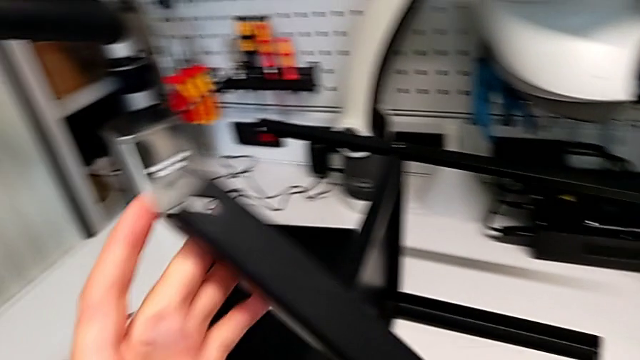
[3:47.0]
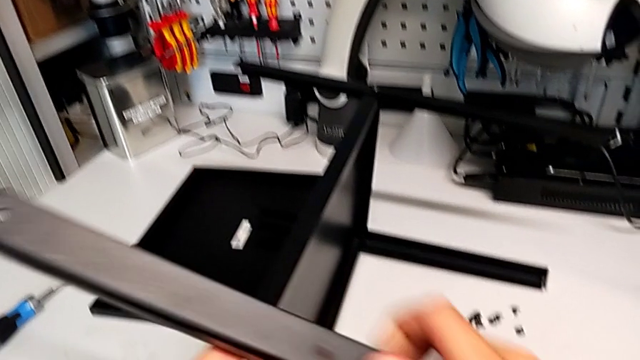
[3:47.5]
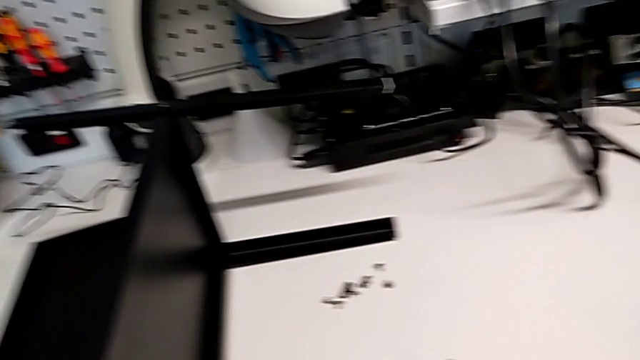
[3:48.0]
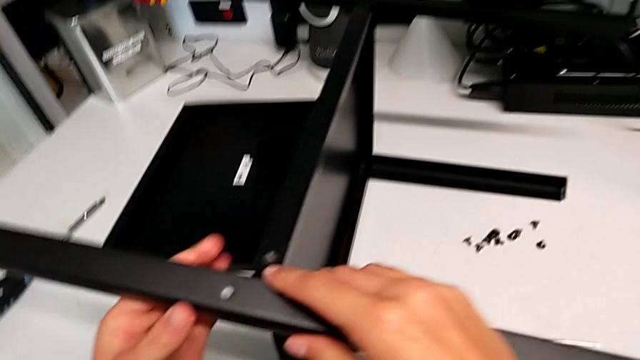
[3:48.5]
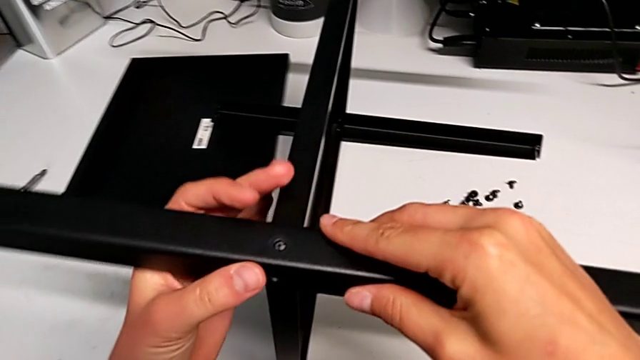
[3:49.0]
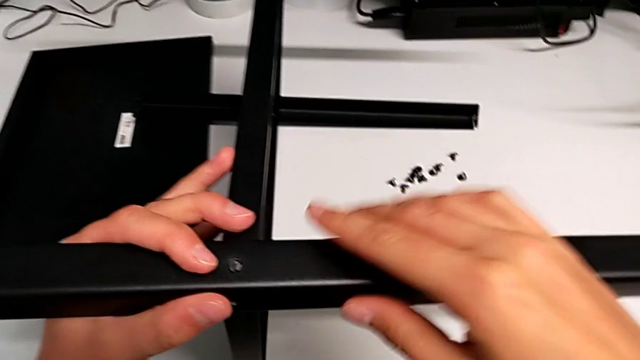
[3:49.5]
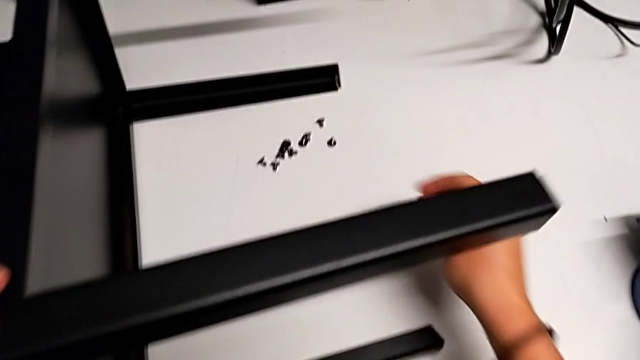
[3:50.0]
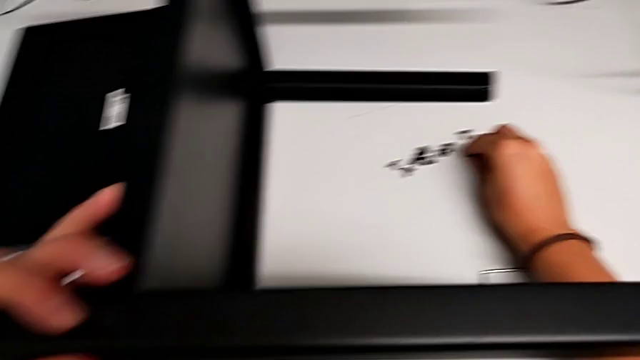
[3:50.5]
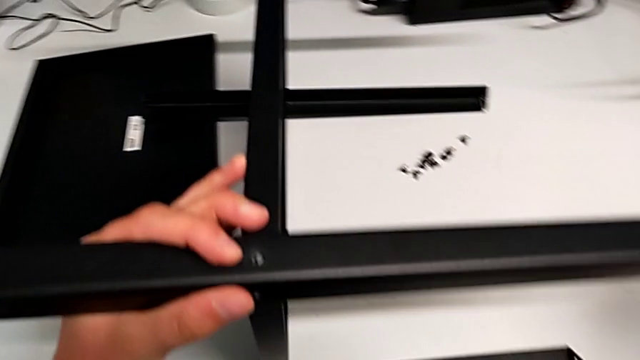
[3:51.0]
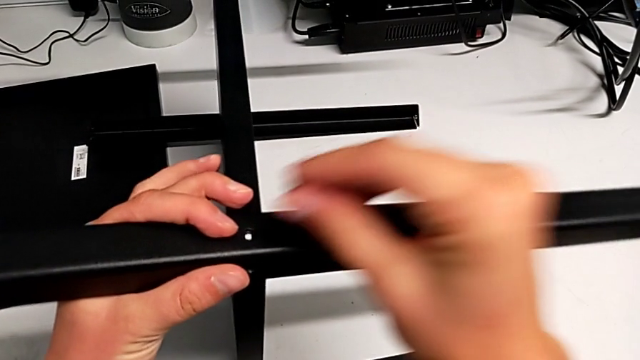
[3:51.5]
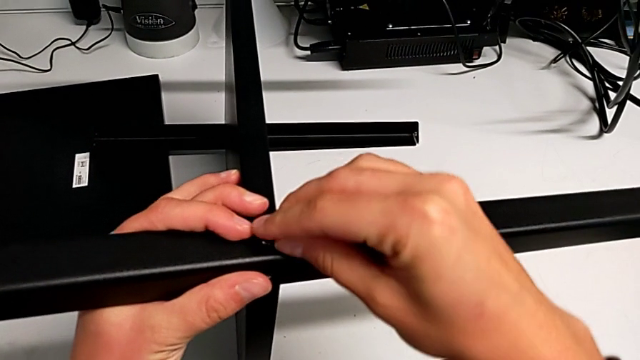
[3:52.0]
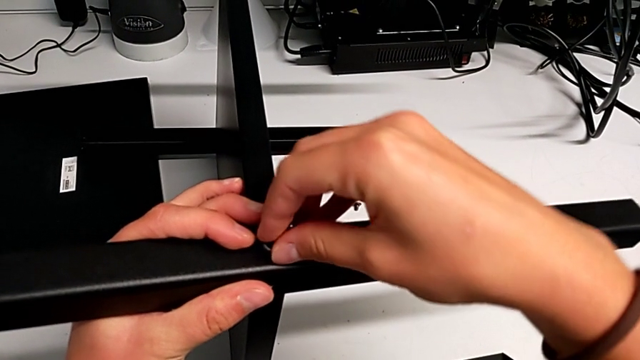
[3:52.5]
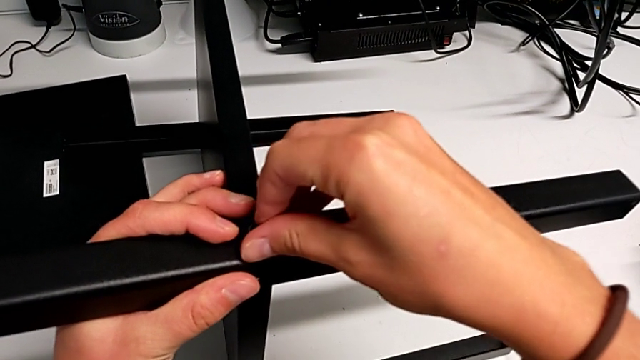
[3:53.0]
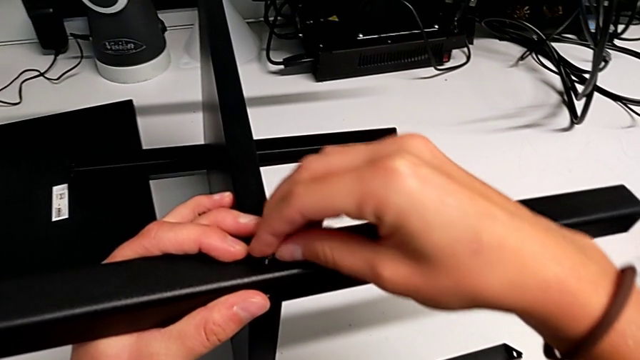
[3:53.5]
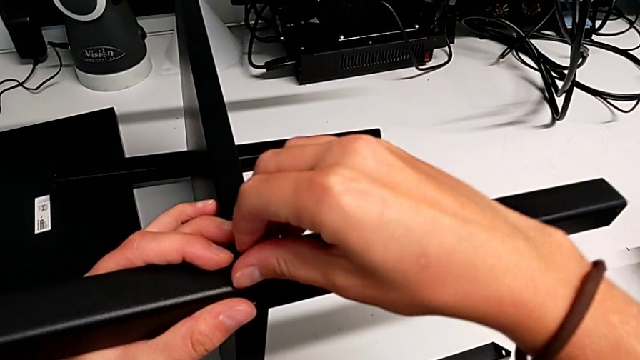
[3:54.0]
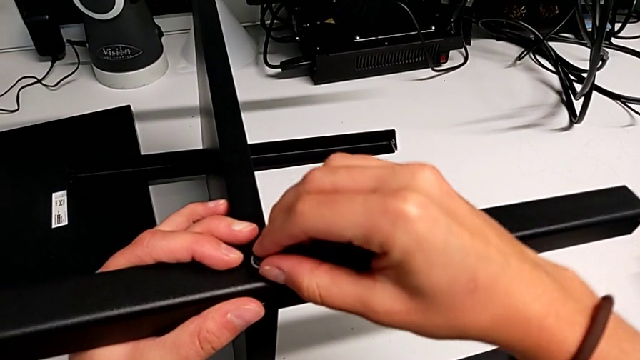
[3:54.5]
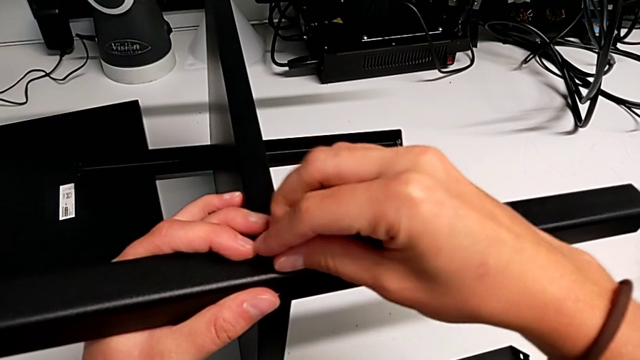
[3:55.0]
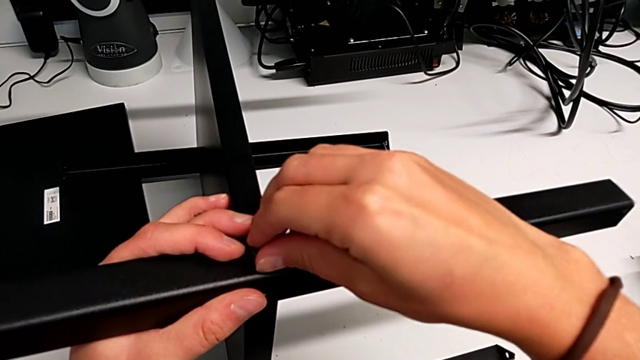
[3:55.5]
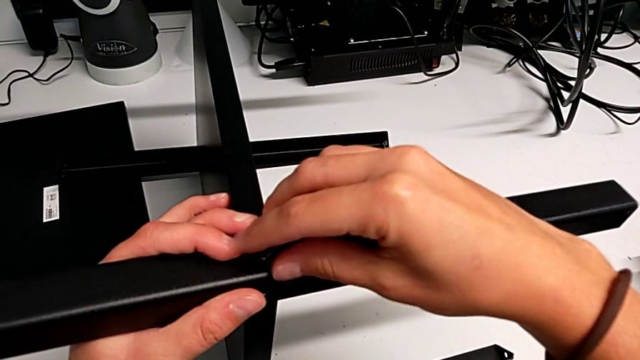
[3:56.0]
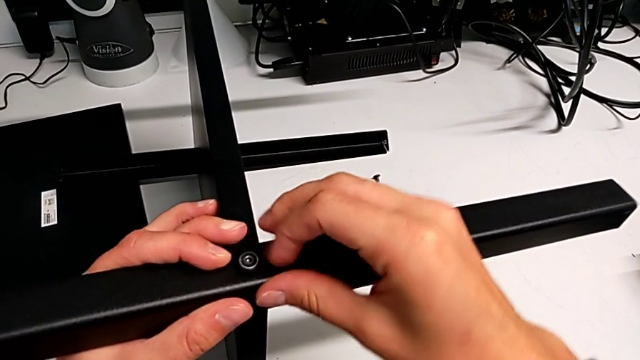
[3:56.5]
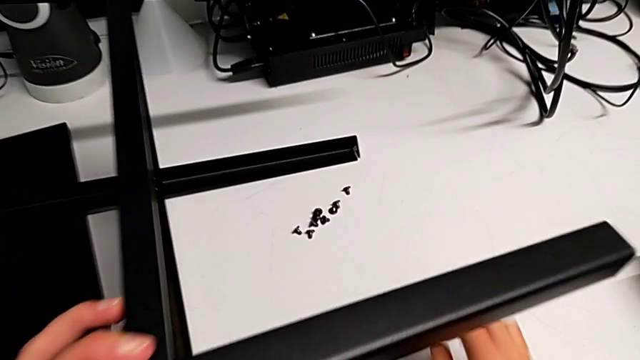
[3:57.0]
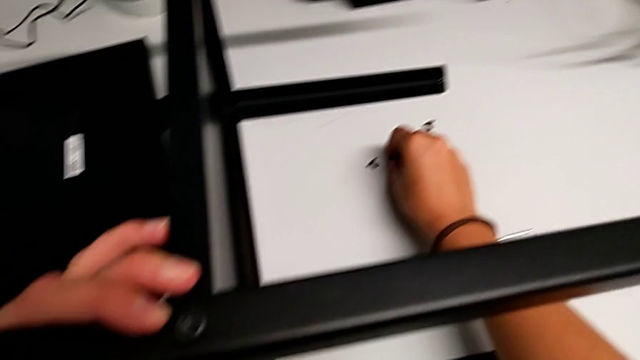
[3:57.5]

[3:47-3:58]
The camera wearer is screwing the fourth leg onto the bottom plate. They align the fourth leg and insert the seventh hex socket head.

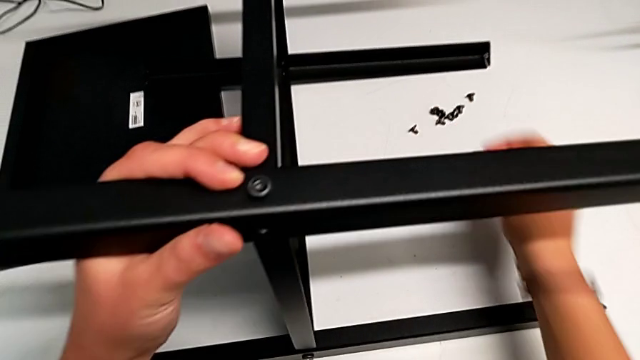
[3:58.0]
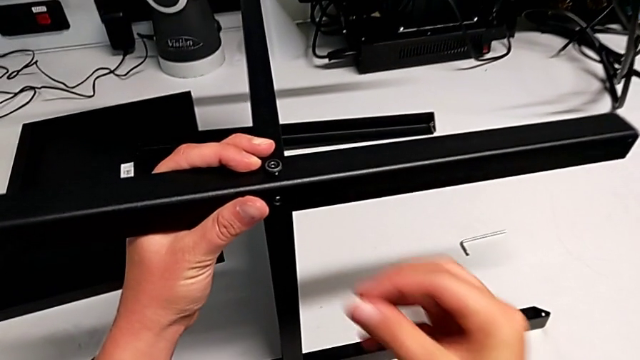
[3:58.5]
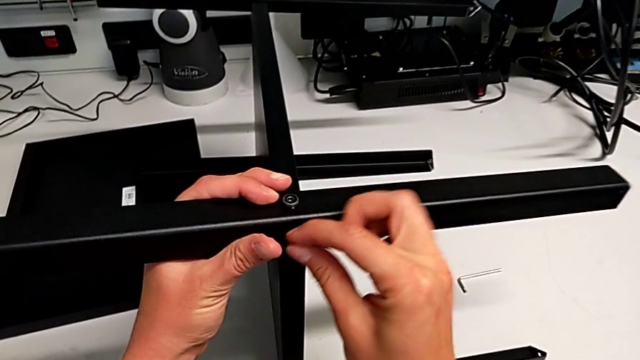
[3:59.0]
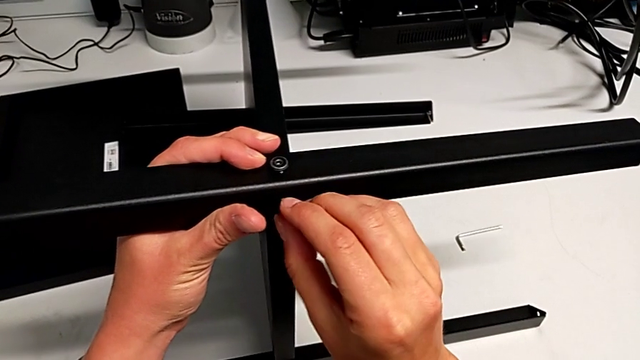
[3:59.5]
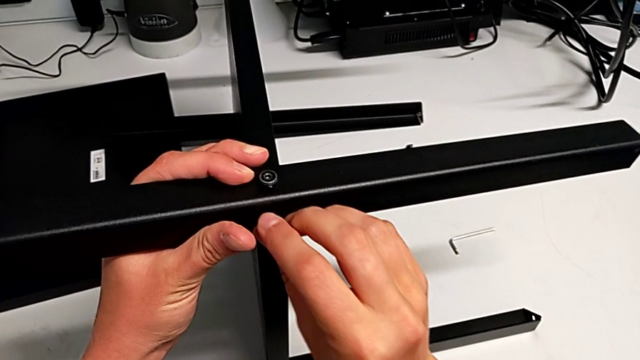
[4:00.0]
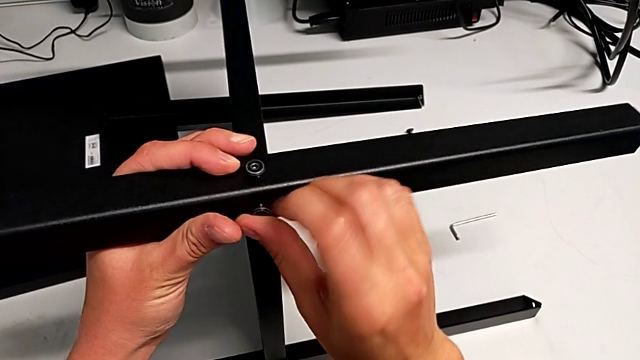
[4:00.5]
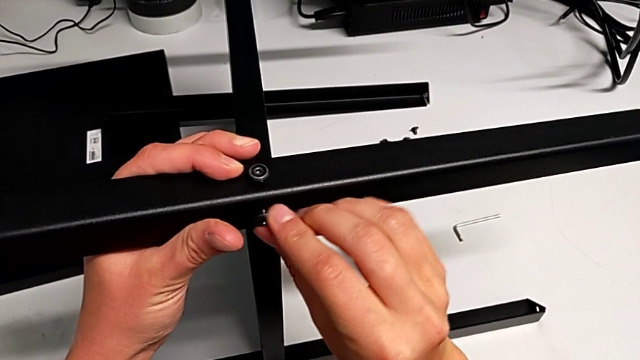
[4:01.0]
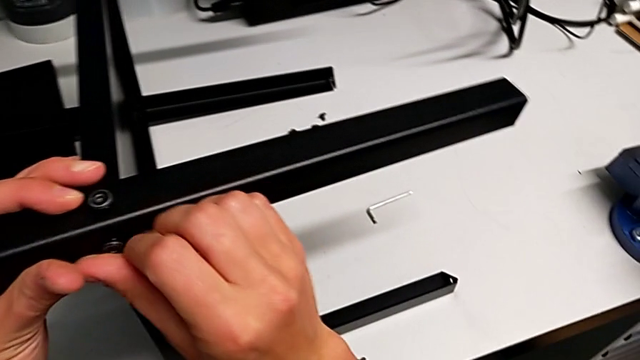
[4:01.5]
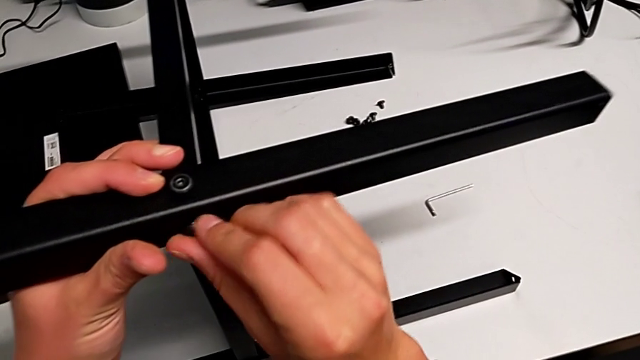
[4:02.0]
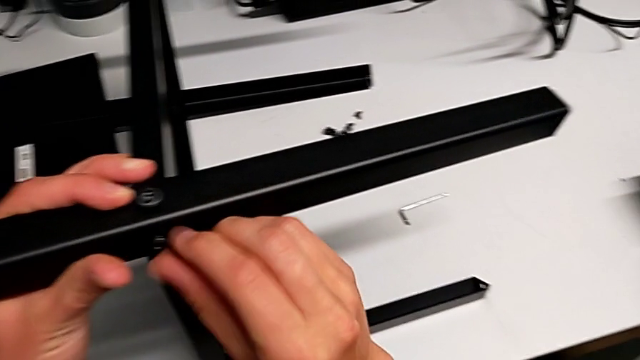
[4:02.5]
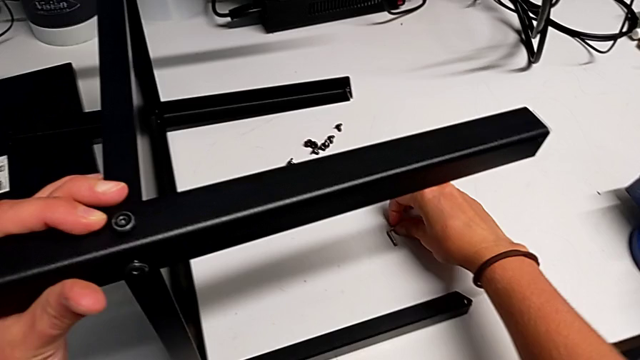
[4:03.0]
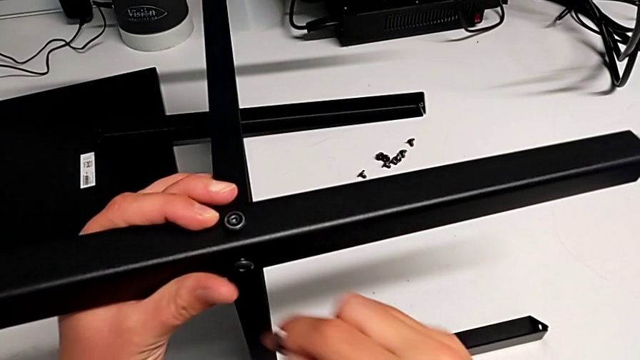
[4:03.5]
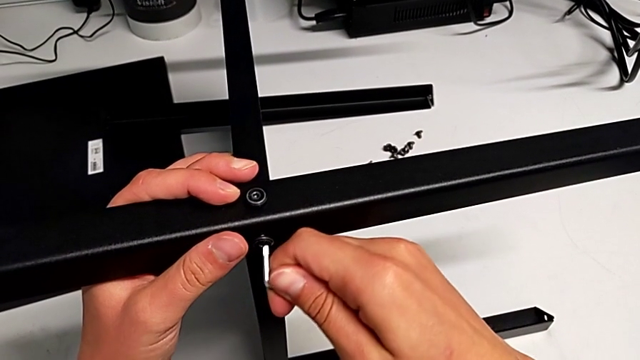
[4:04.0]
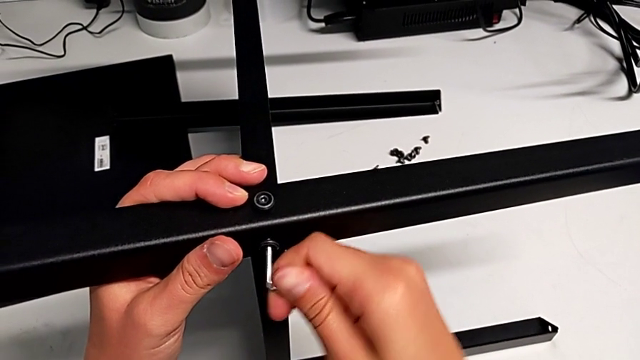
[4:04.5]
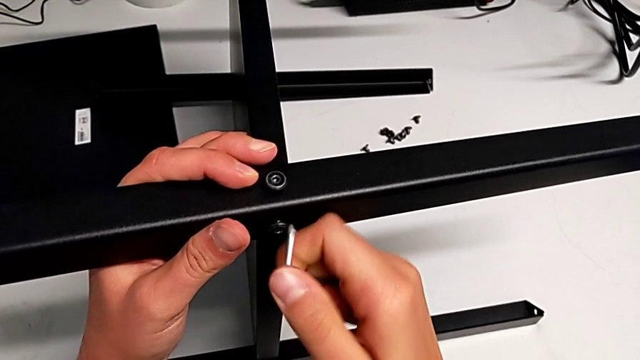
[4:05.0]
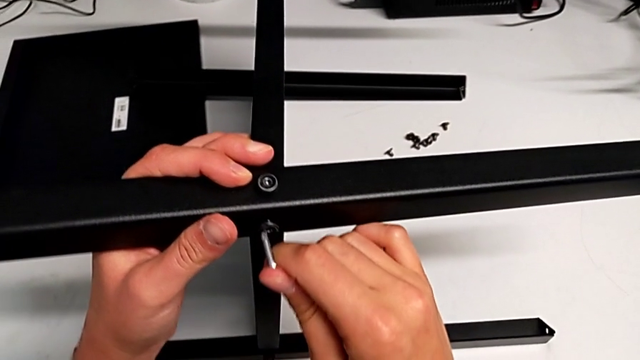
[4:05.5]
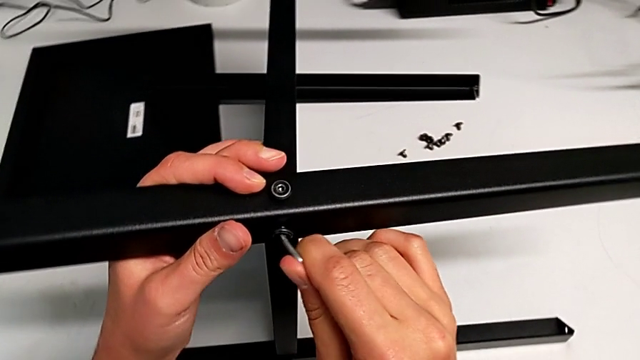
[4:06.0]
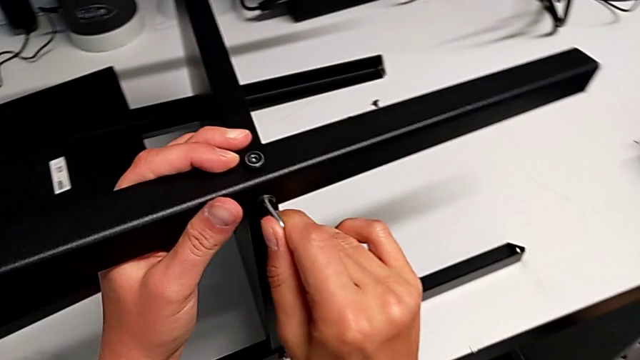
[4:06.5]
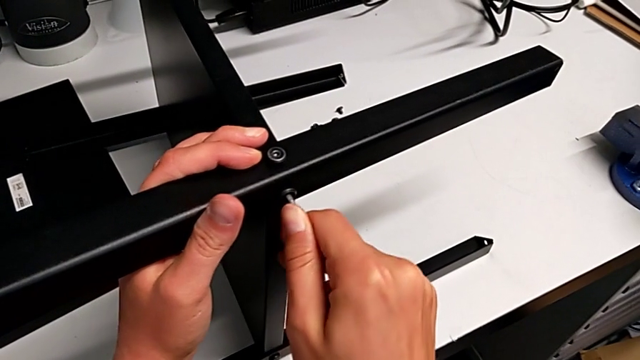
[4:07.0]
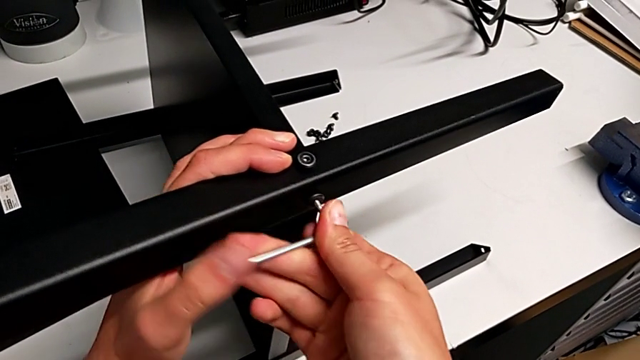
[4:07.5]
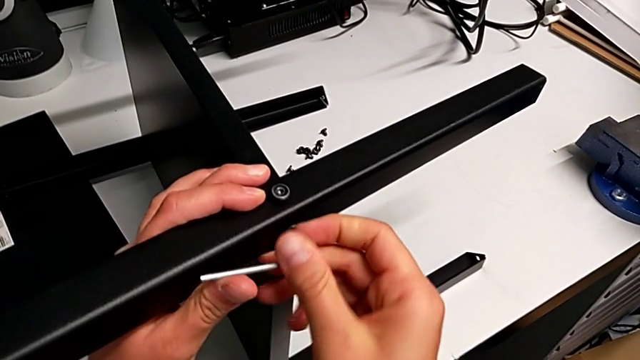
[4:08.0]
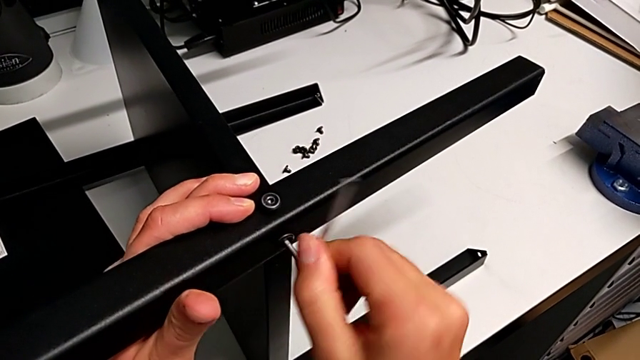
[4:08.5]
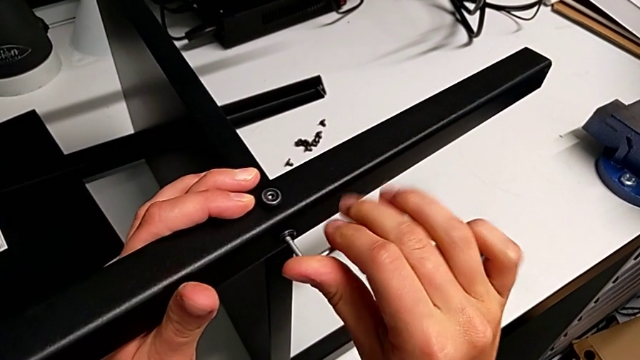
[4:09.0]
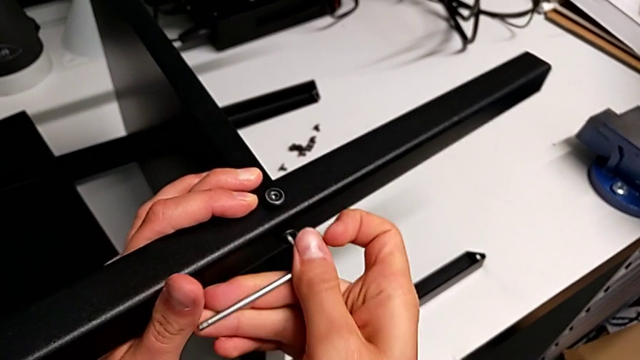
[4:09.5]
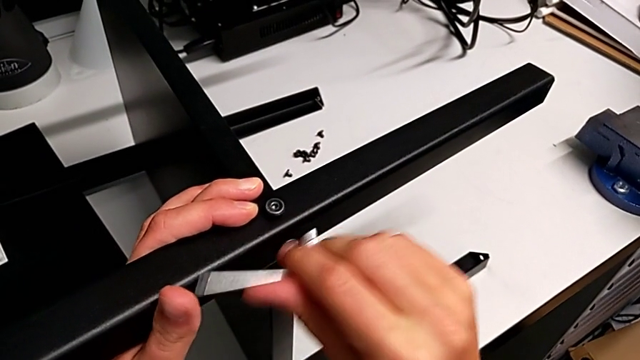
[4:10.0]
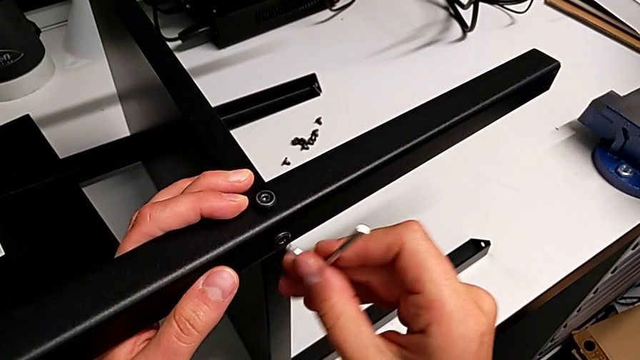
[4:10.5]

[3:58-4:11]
The camera wearer is screwing the fourth leg onto the bottom plate. They insert the eighth hex socket head and begin to screw the seventh hex socket head.
